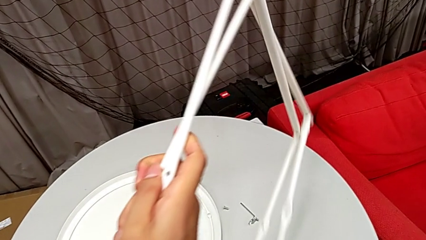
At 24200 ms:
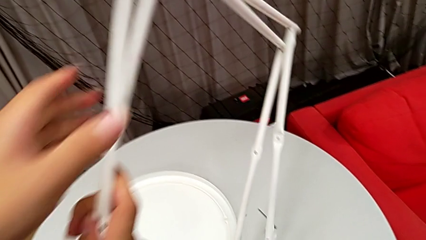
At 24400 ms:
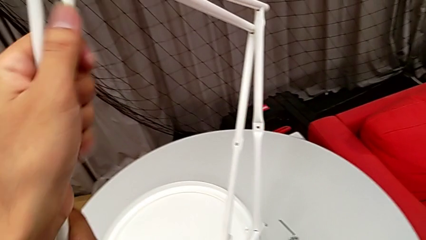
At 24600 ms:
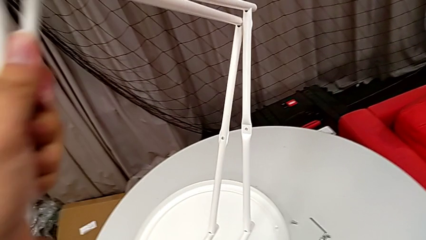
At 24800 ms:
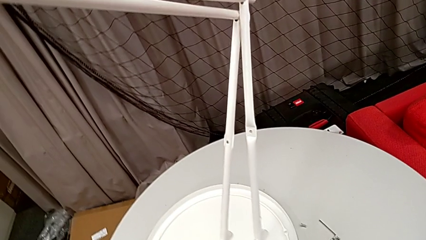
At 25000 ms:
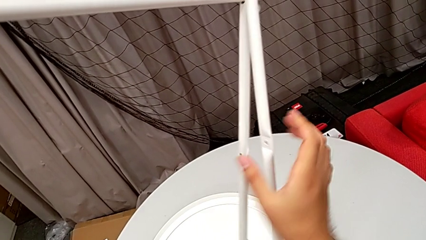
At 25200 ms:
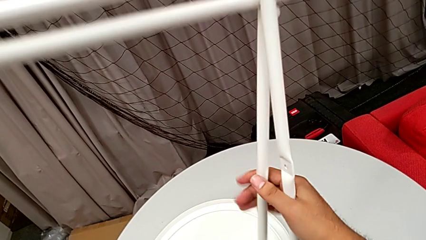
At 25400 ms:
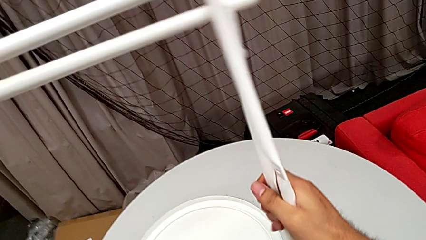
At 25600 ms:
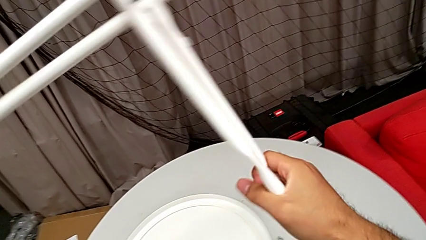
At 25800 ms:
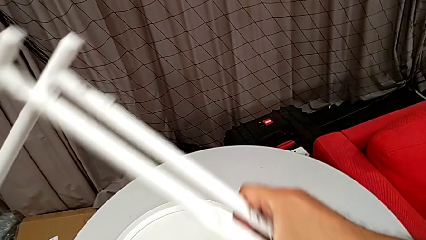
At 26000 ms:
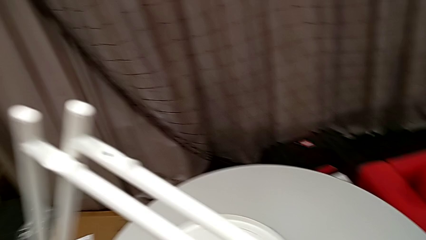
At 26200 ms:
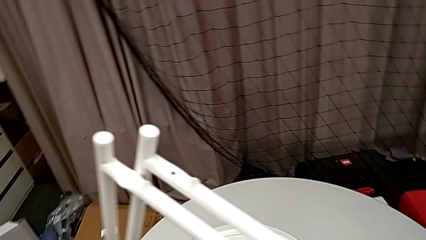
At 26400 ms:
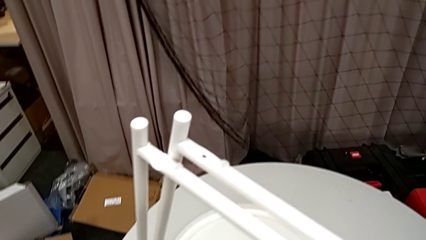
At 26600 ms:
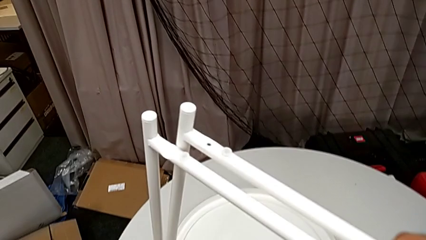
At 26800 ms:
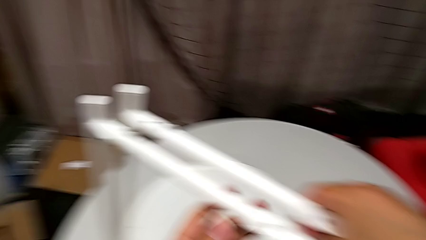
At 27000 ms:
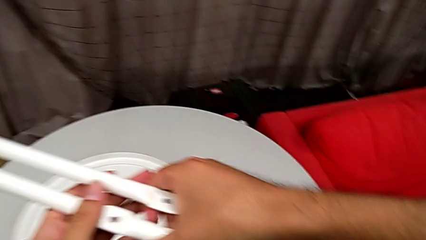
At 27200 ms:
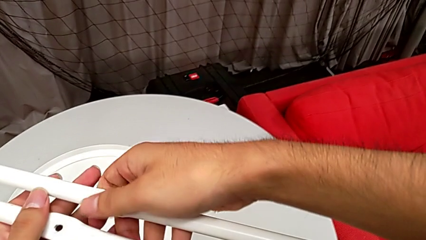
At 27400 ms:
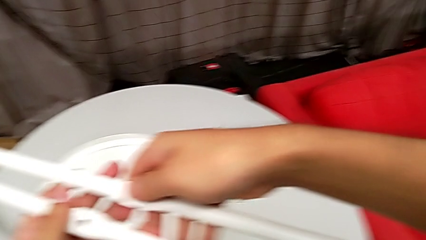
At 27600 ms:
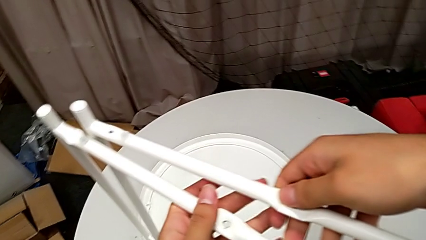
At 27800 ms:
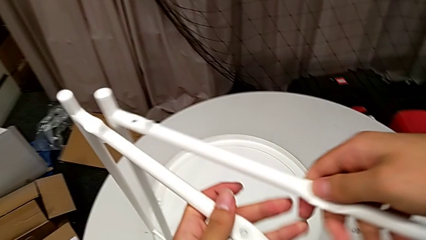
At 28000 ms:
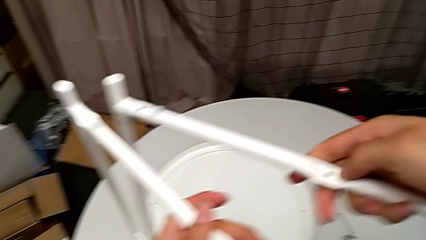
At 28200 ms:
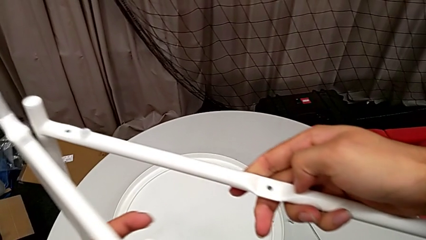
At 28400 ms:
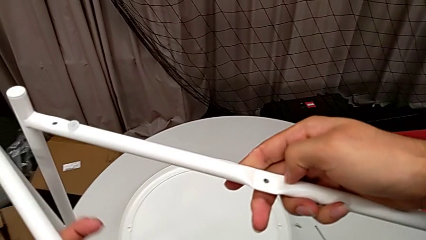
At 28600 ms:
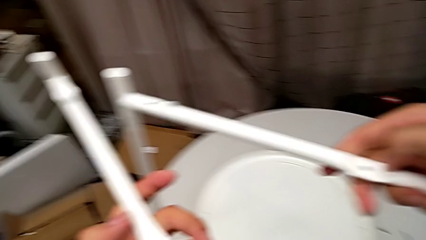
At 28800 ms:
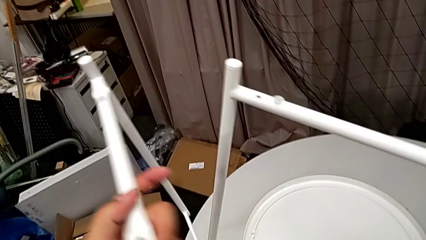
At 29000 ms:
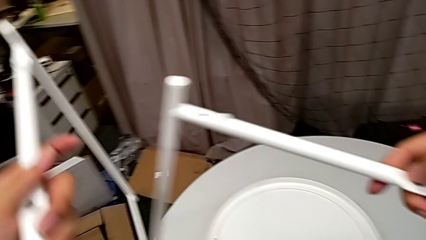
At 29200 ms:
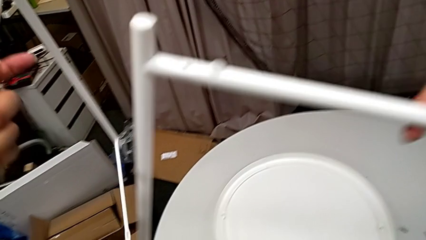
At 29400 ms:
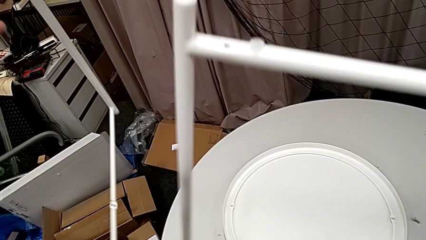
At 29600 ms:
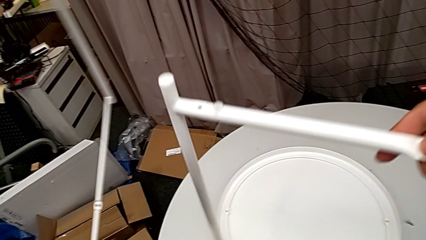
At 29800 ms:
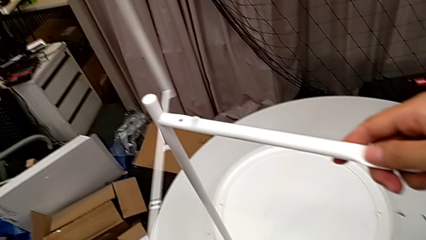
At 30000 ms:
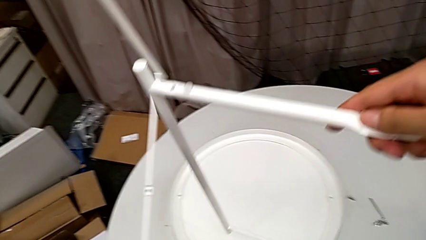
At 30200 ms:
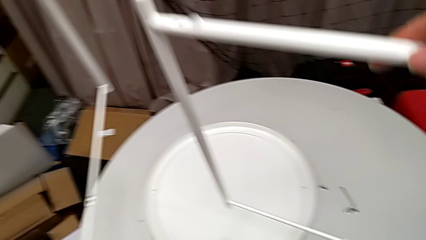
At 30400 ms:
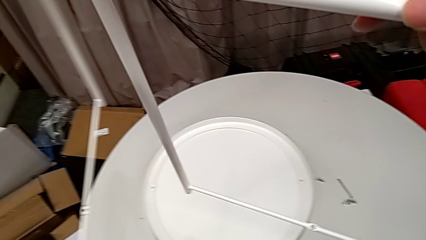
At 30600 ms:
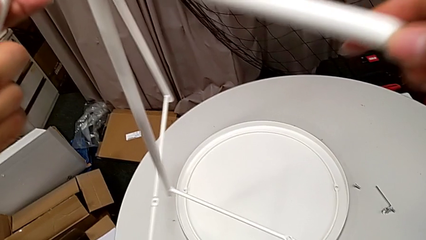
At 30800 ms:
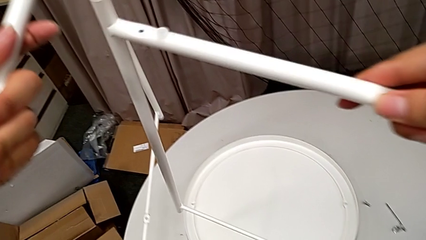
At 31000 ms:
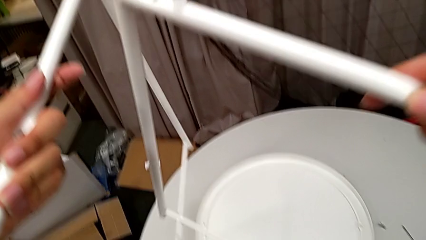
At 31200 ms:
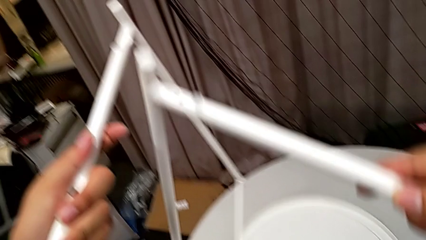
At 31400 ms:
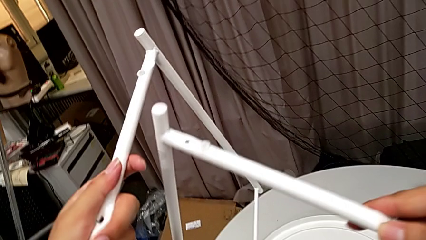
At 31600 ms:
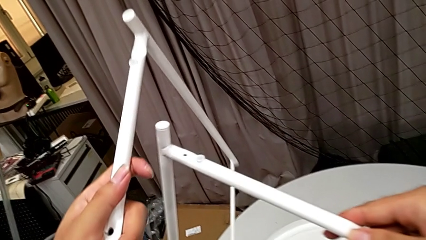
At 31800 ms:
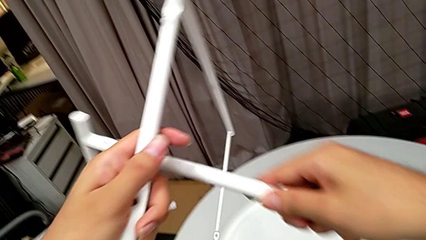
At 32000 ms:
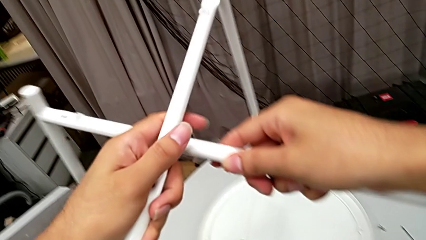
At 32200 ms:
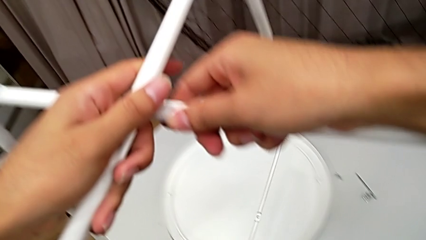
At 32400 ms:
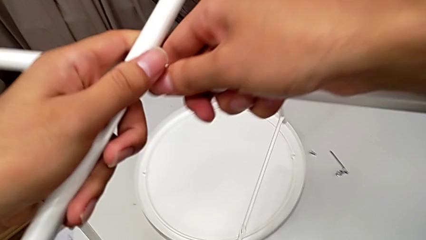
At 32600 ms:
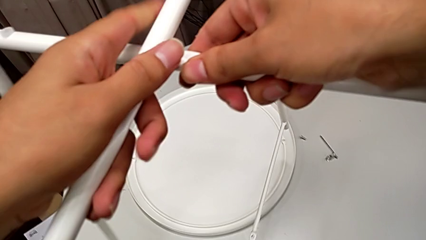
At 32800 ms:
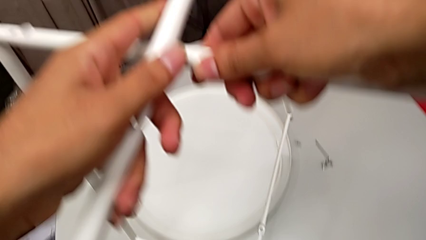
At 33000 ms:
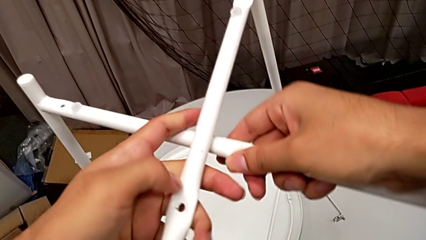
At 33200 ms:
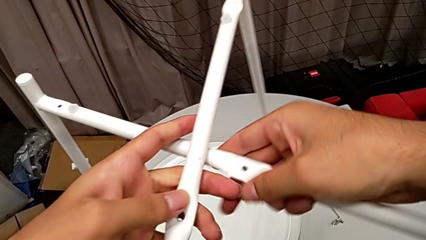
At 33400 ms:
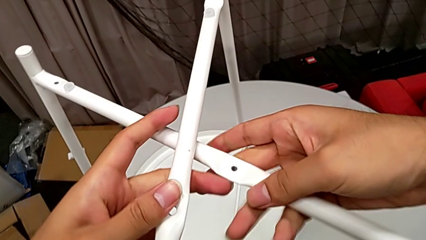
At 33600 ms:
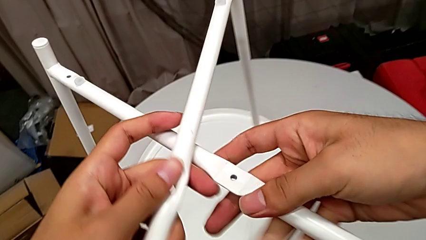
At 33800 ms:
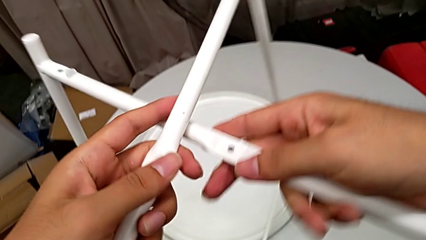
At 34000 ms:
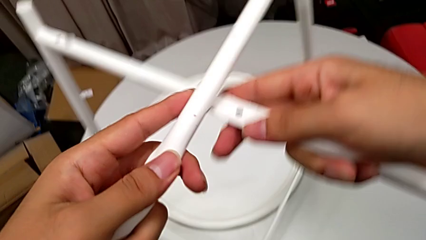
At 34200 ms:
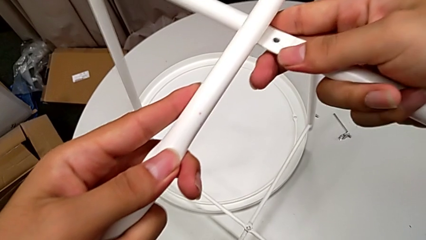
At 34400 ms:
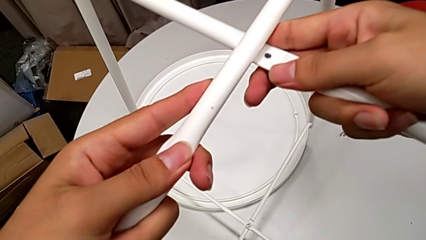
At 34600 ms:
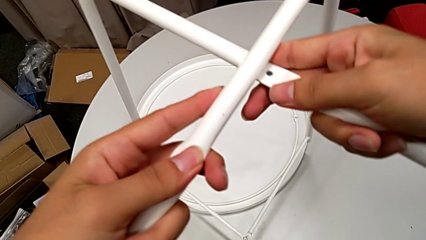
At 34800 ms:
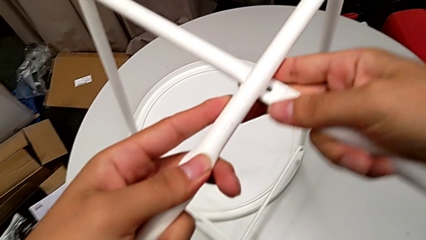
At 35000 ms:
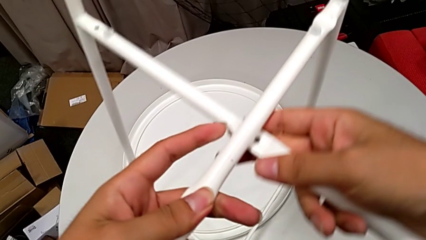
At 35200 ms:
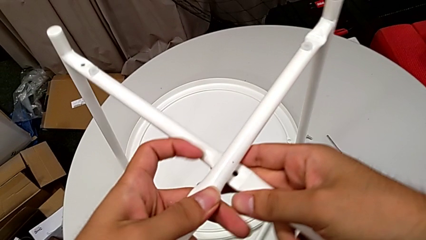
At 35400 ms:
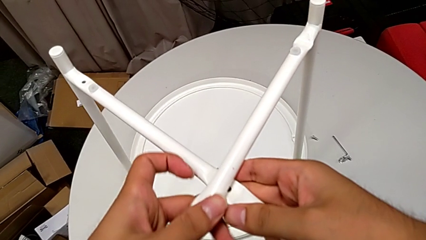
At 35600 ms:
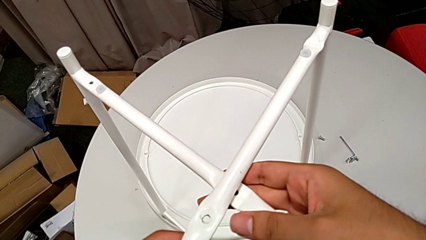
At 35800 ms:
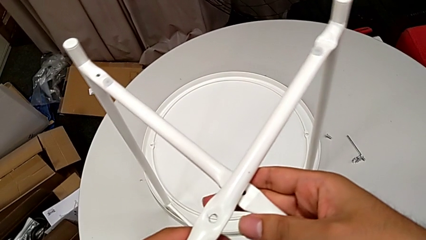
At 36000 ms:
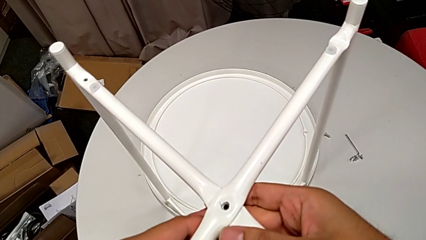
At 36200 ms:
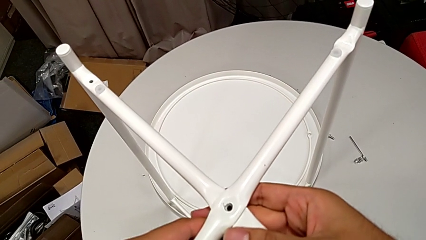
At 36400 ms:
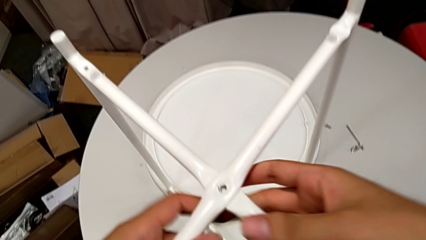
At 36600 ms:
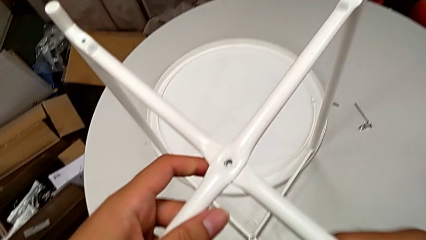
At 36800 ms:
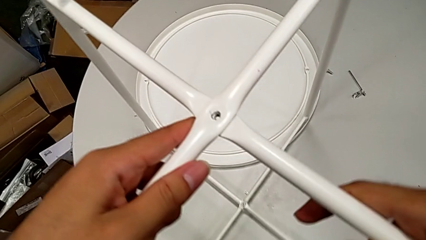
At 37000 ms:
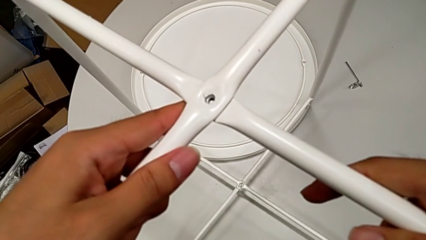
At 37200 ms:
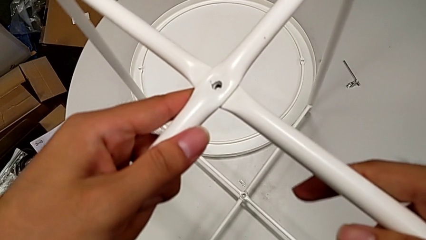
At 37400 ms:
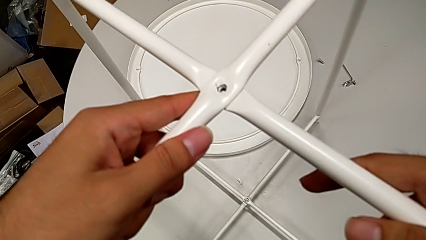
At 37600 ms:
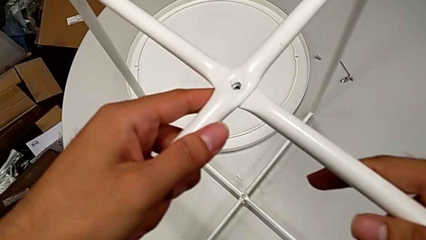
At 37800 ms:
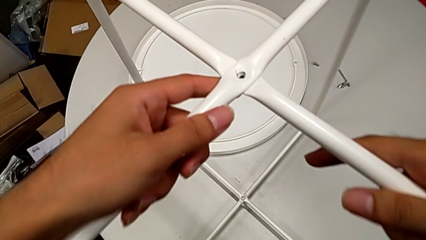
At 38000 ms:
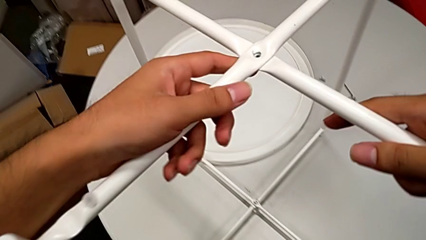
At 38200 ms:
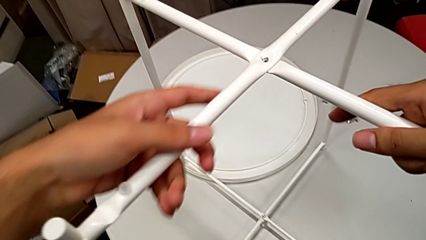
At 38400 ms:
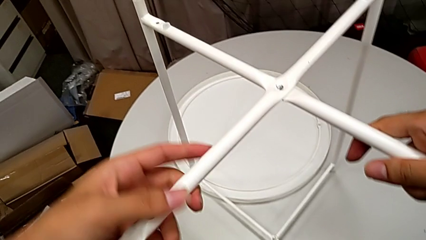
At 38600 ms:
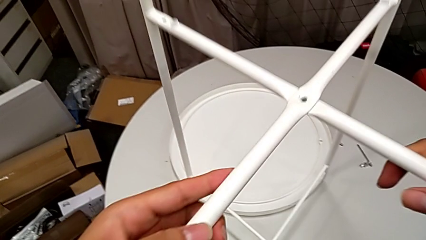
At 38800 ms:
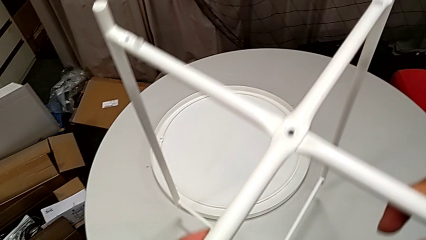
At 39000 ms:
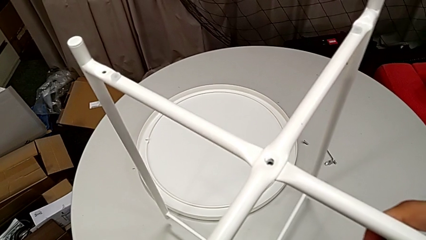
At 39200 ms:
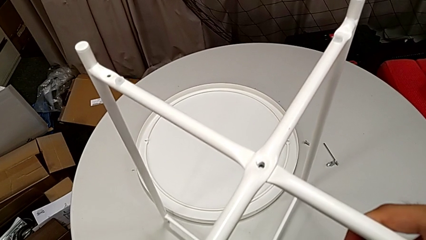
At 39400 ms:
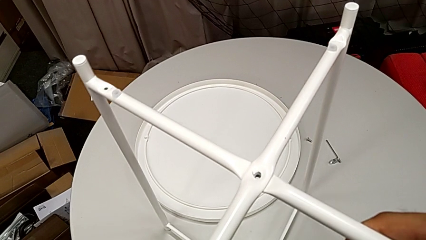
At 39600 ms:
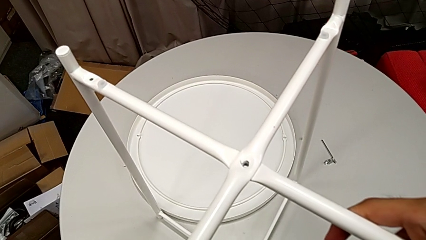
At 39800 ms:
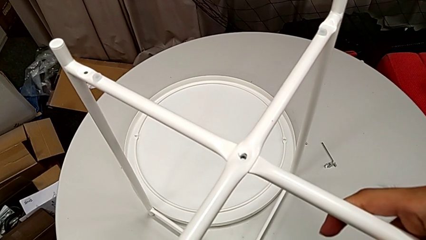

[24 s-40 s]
The camera wearer is assembling the two legs together. They rotate the leg, lift it with the left hand, lift it with the right hand, align it twice and place it.
